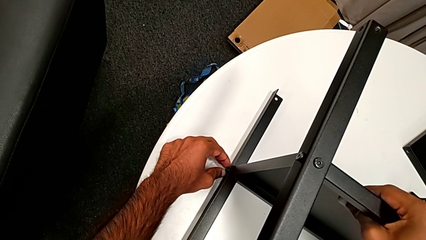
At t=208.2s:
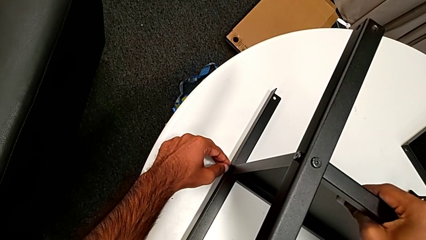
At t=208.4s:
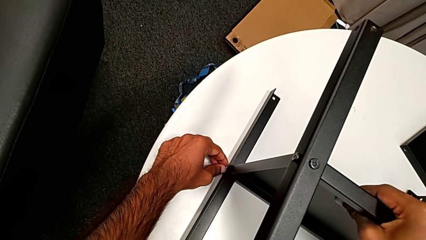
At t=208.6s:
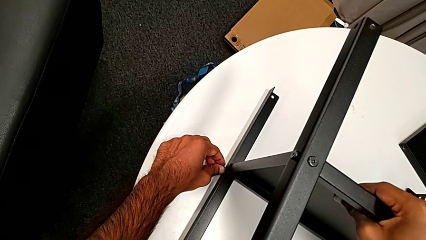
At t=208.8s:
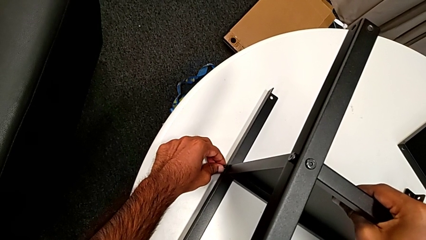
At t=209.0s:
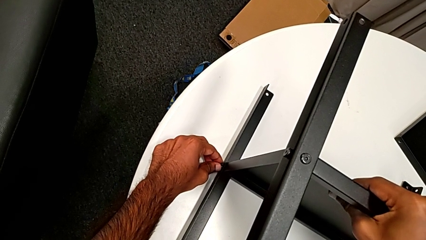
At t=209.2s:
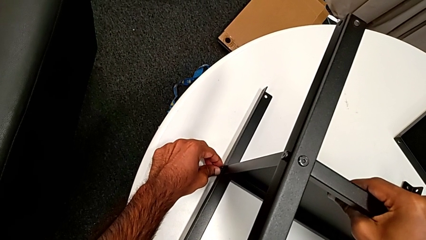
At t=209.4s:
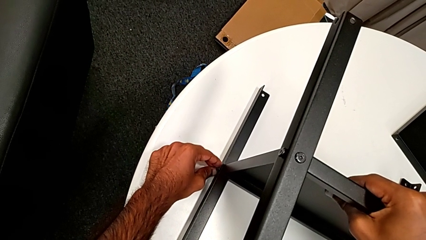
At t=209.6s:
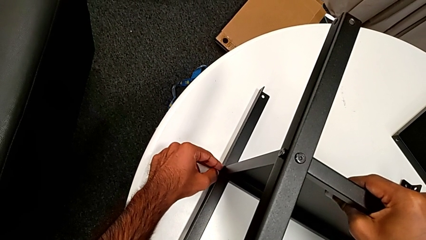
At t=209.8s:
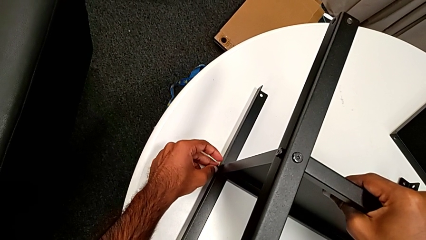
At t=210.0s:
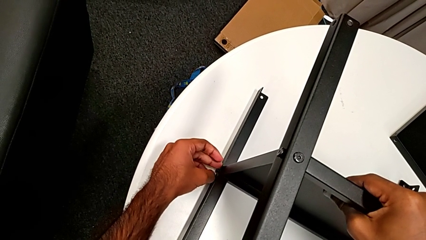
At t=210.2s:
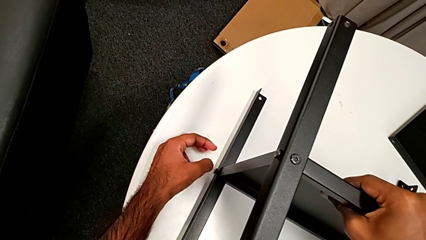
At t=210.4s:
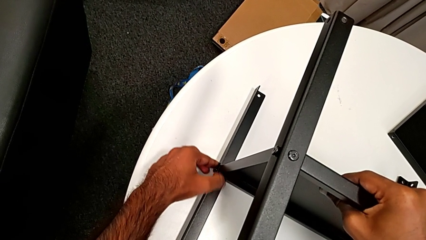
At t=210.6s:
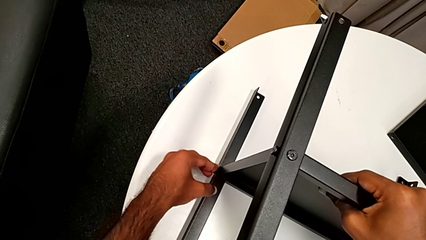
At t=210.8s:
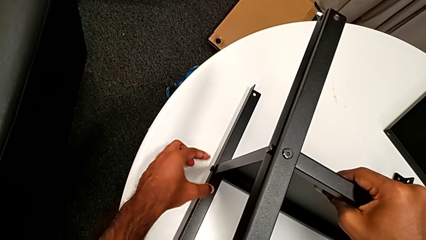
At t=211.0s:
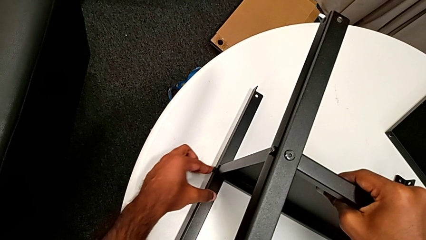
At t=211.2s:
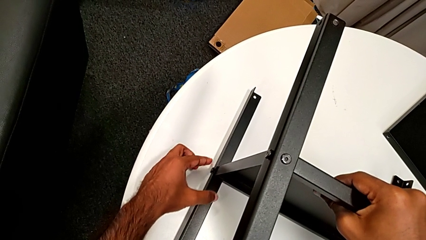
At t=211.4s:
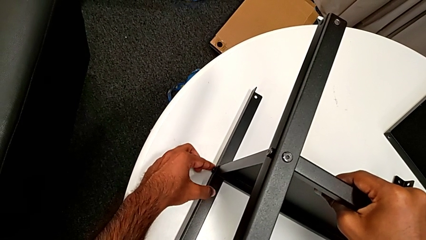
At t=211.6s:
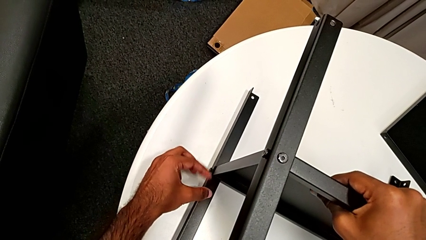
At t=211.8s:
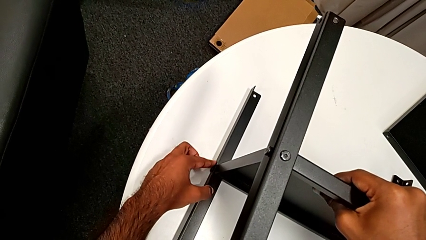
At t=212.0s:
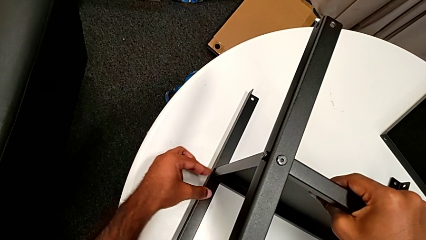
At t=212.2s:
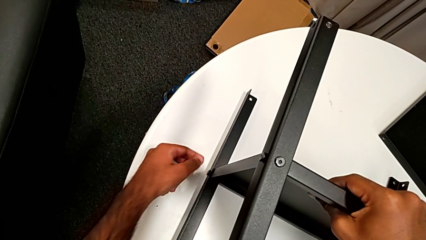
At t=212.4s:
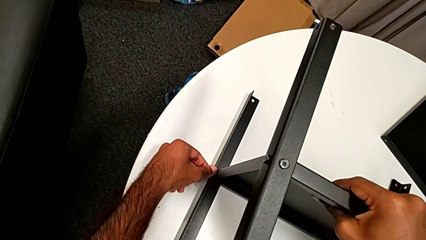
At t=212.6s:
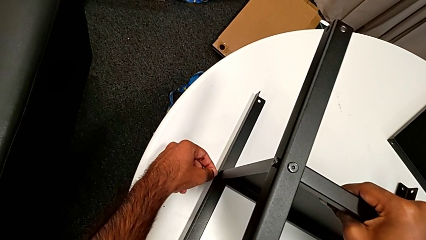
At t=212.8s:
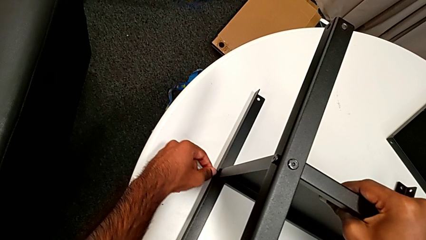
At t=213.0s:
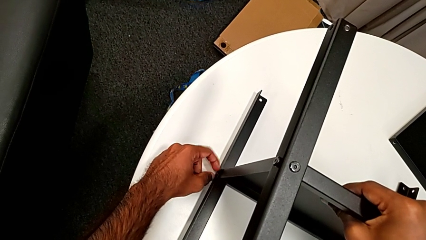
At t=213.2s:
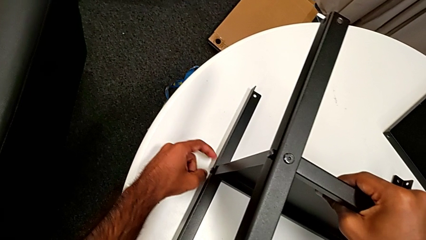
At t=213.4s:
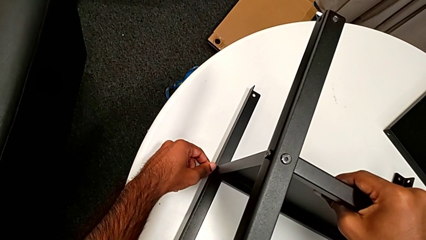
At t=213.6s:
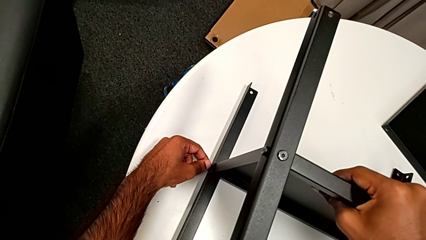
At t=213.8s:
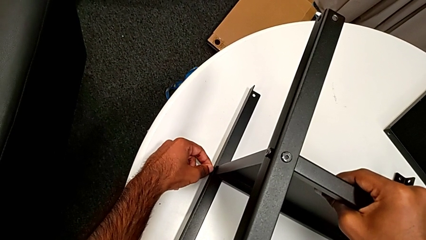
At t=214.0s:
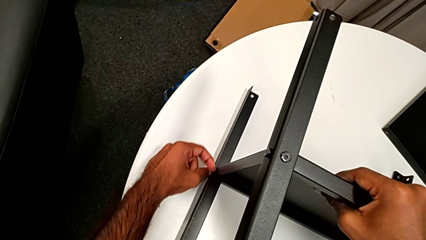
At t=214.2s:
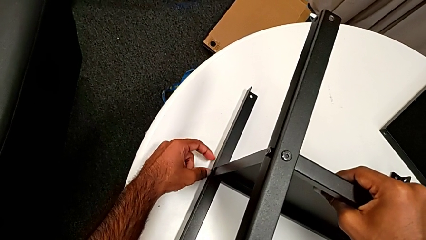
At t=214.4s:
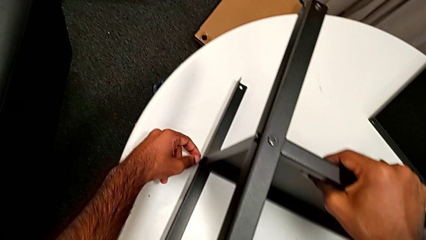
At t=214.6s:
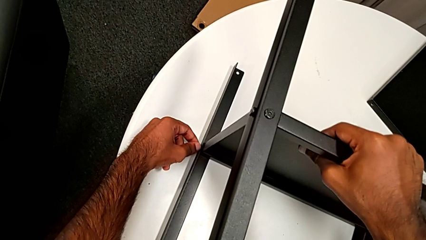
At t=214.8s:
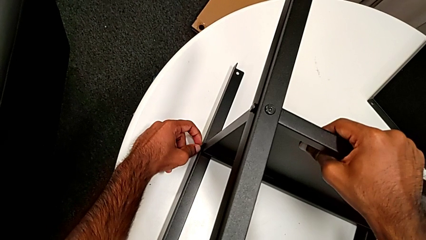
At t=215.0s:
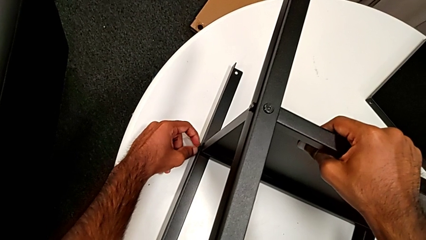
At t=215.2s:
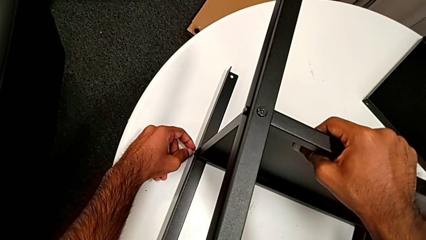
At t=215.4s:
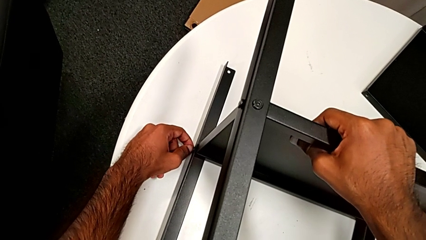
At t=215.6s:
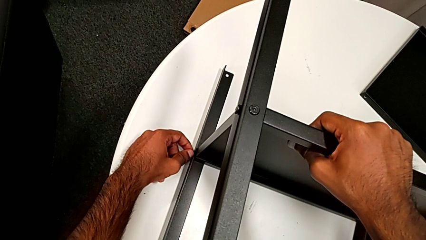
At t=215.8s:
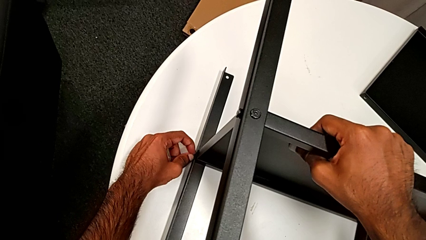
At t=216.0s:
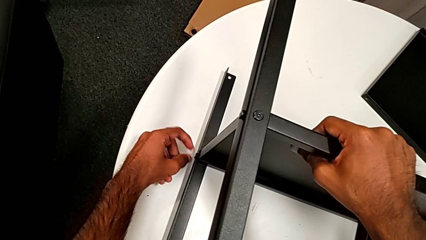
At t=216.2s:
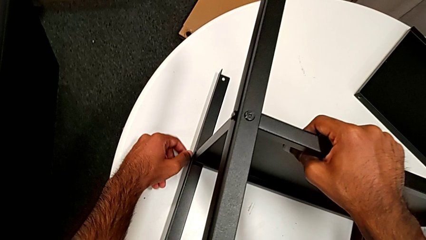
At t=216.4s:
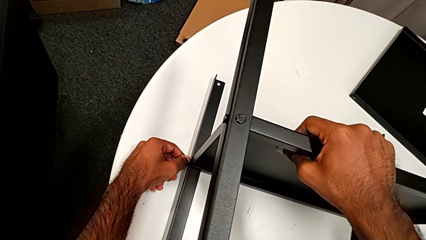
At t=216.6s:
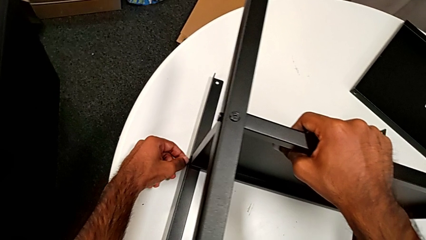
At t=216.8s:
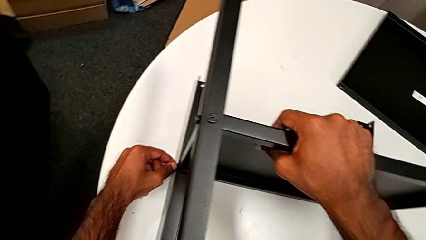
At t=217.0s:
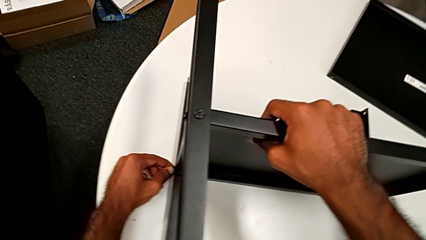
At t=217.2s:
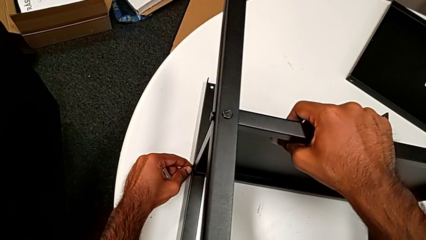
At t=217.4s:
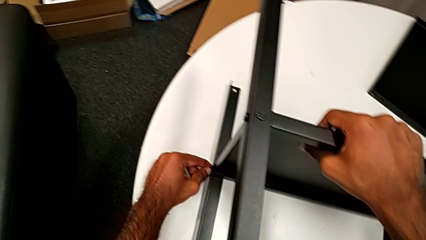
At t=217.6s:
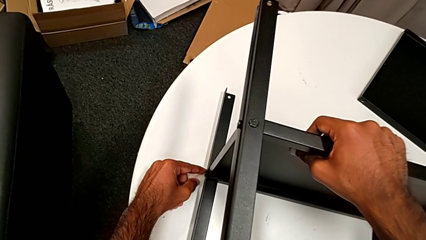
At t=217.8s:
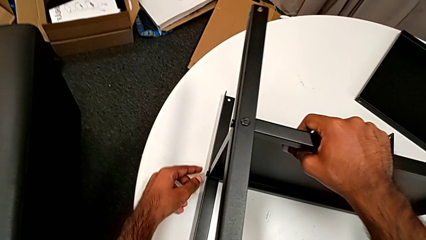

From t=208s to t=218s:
The camera wearer is screwing one side of the fourth leg of the shelf. They insert the hex socket head and screw it.

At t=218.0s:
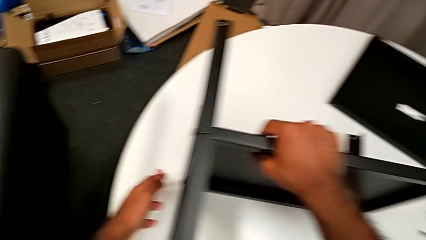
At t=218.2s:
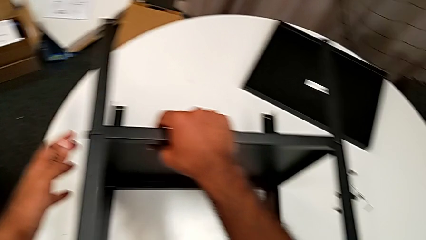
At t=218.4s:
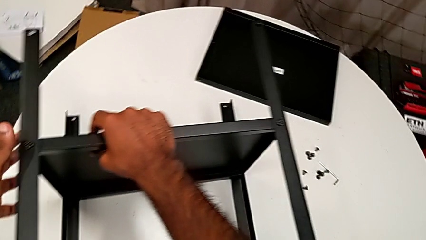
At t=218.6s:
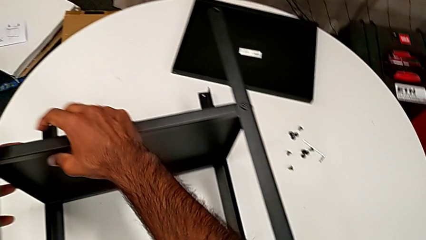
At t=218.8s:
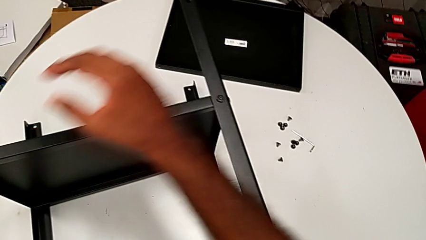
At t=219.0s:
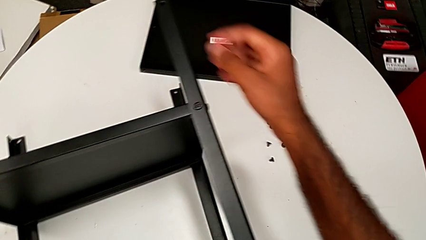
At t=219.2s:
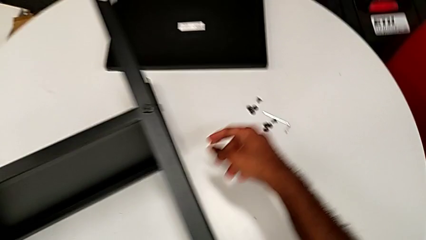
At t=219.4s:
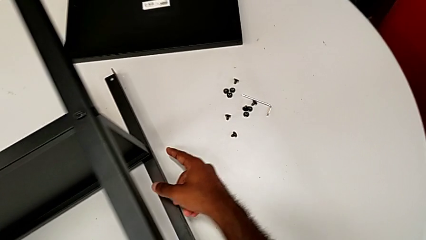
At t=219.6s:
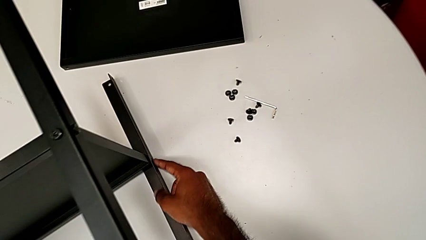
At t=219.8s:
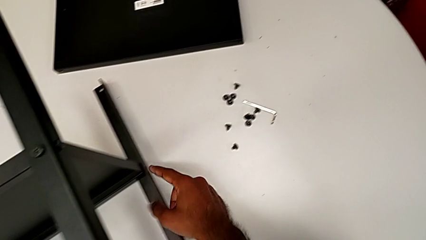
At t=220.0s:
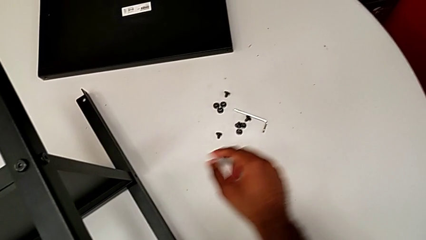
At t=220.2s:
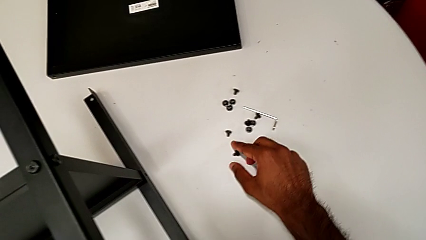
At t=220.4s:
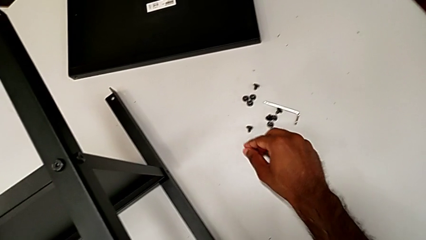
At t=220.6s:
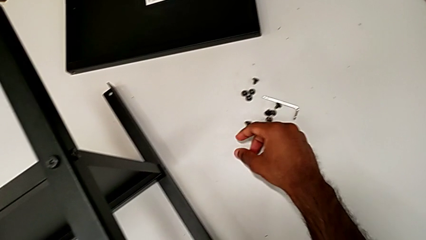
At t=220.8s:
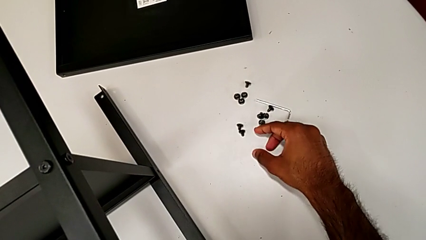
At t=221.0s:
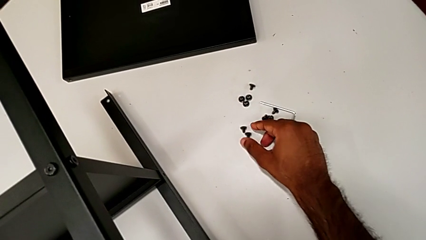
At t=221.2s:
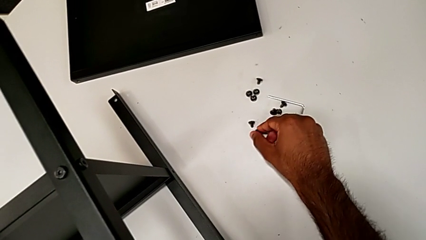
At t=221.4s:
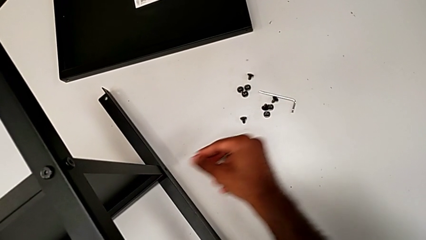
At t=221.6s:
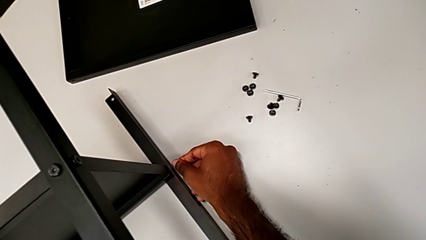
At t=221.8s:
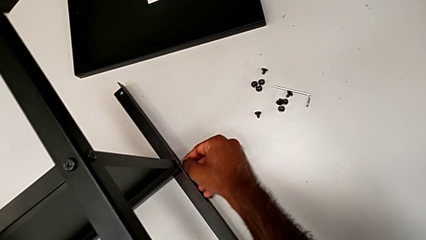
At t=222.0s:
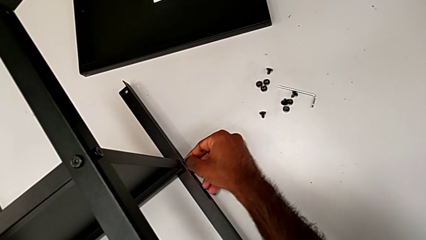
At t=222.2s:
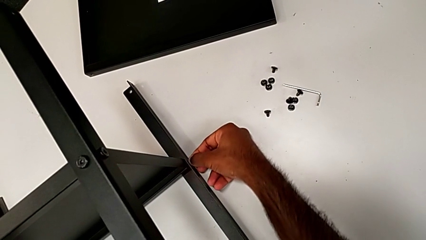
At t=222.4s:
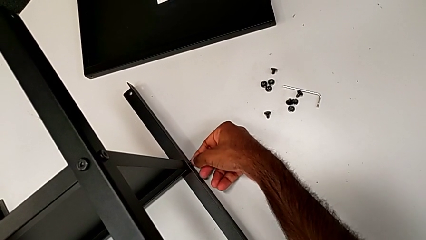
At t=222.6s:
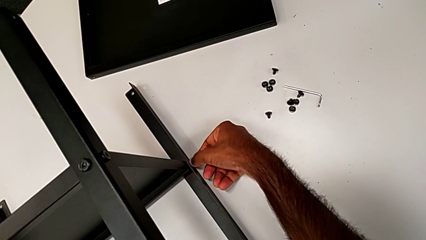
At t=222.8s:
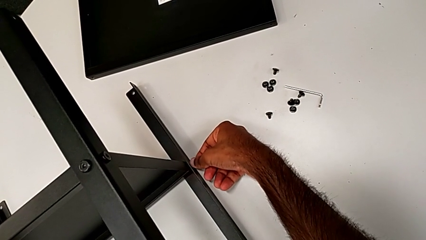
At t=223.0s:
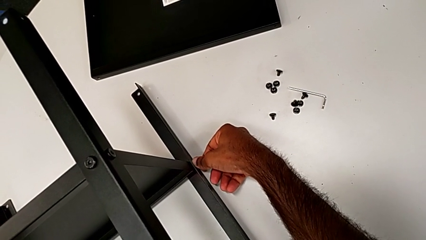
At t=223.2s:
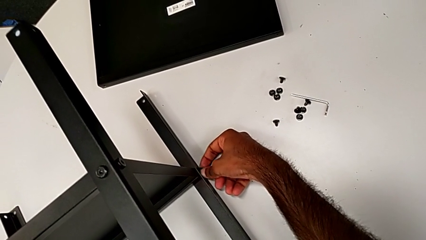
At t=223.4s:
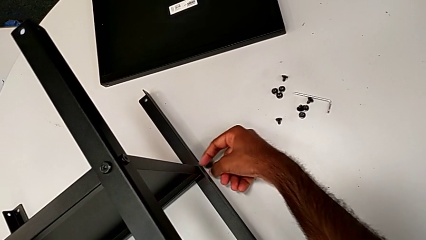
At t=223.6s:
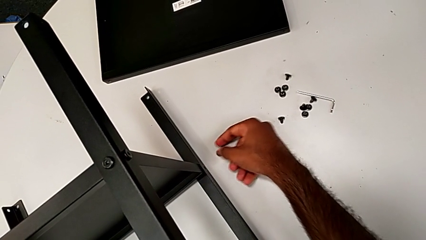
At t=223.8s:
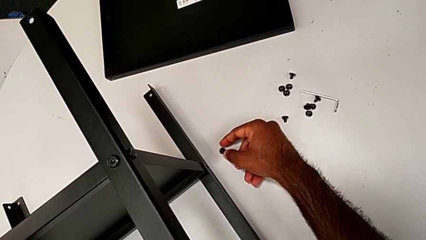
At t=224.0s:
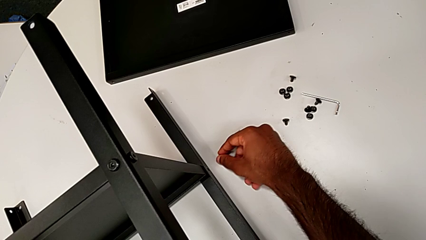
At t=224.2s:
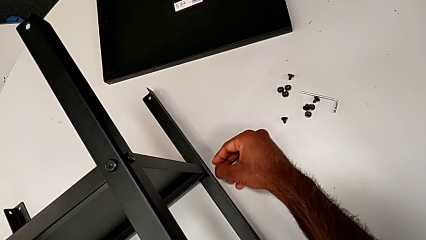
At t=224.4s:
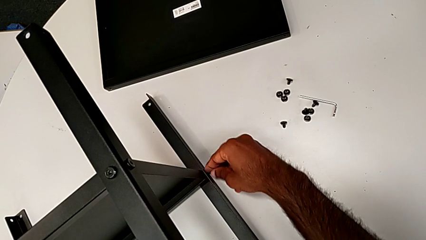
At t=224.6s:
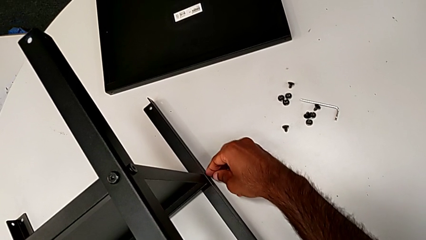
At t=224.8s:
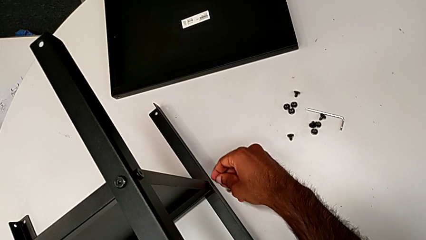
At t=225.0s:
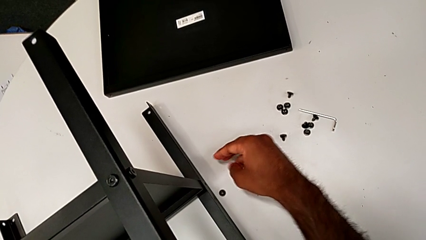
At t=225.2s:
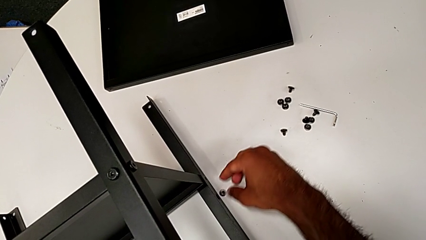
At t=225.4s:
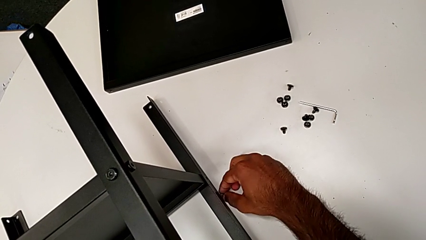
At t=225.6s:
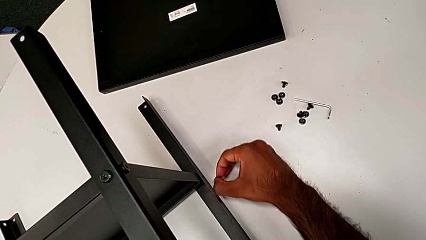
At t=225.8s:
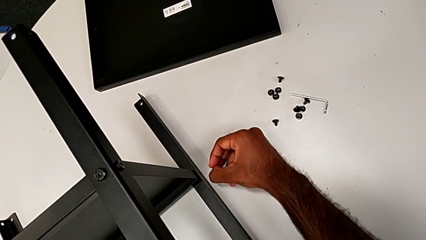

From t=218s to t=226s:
The camera wearer is screwing the last side of the third leg onto the shelf. They inspect the nightstand, grab the hex socket head, wrongly drop it twice and grab it.
